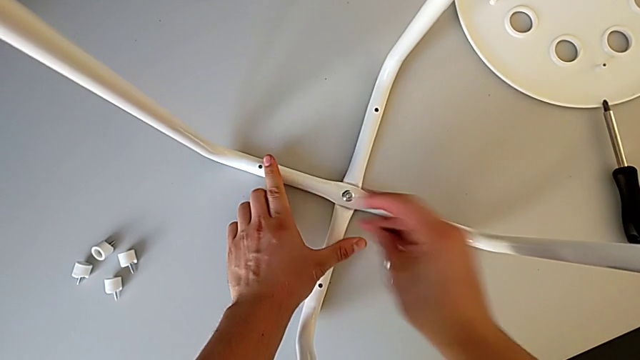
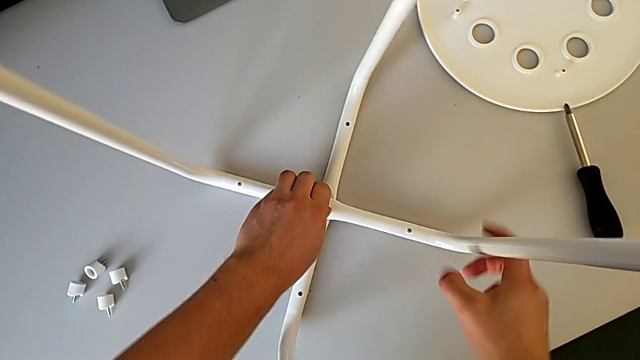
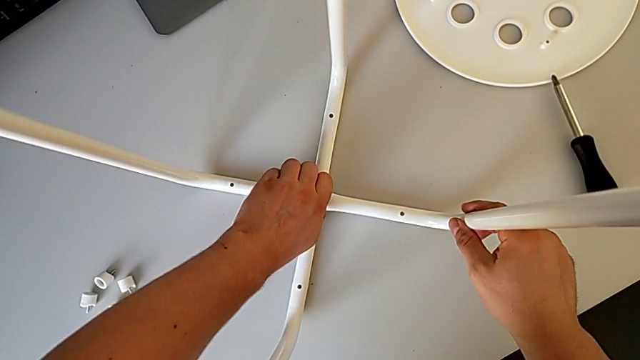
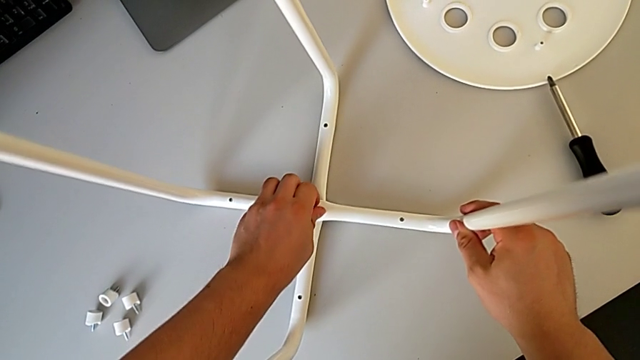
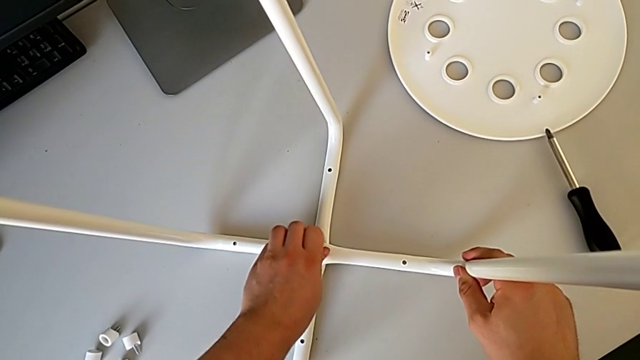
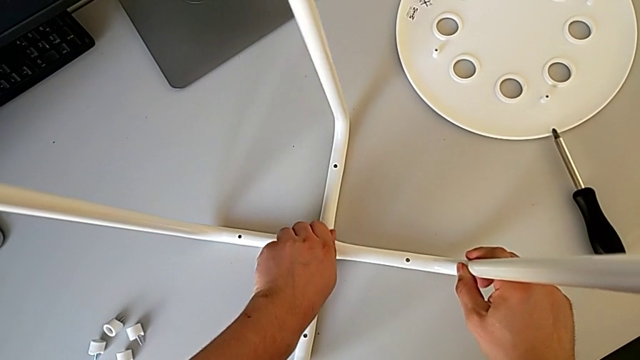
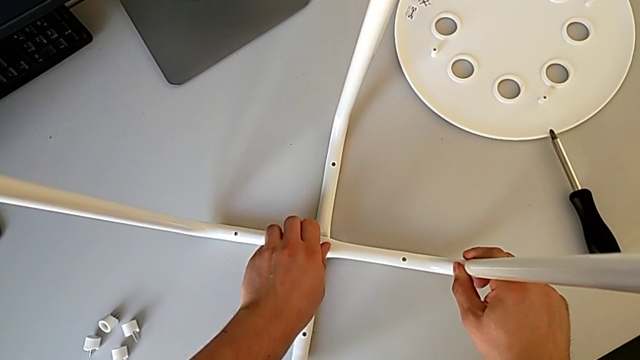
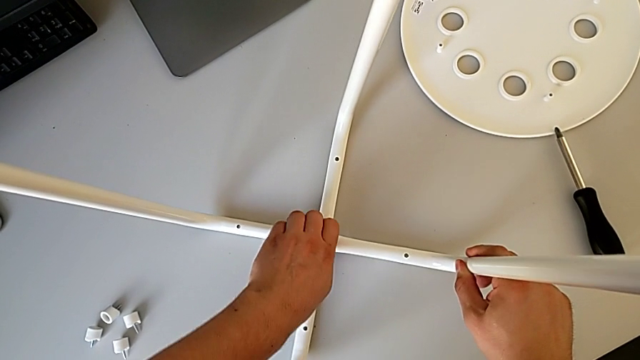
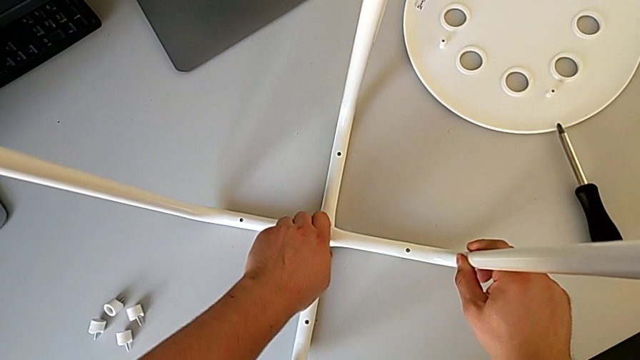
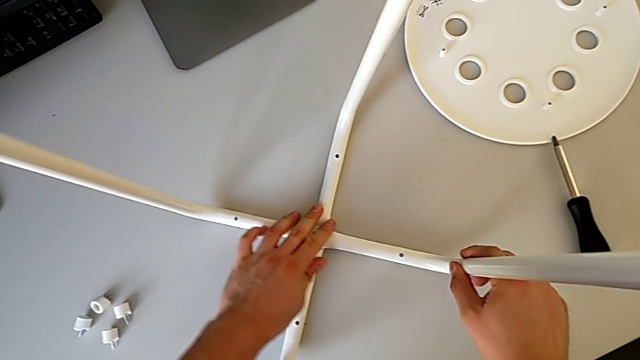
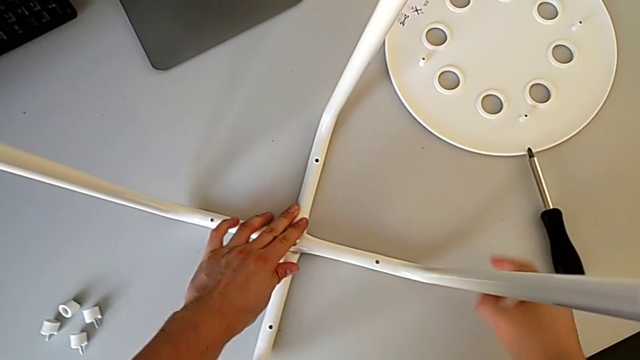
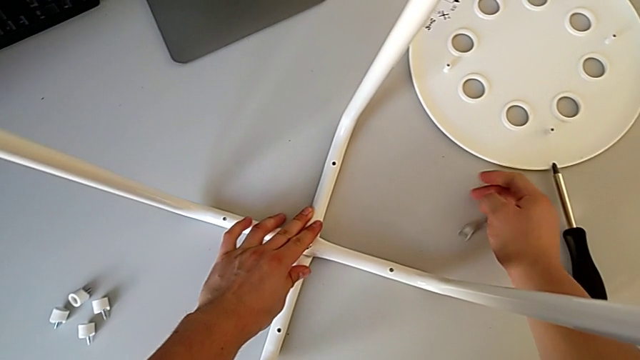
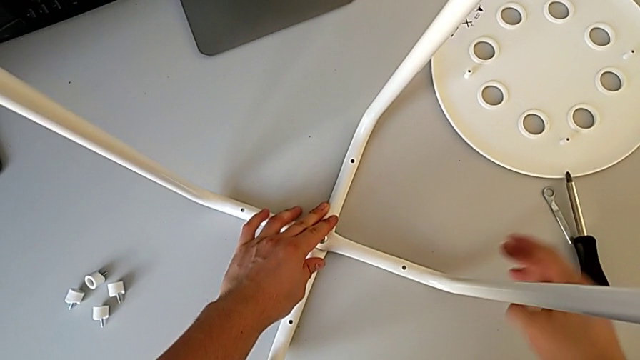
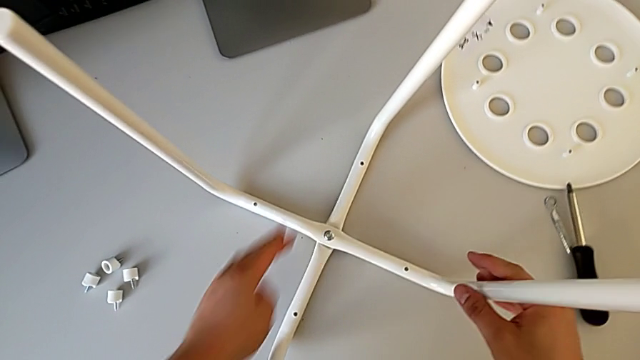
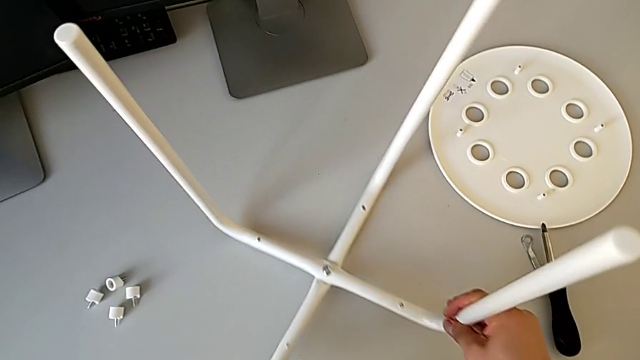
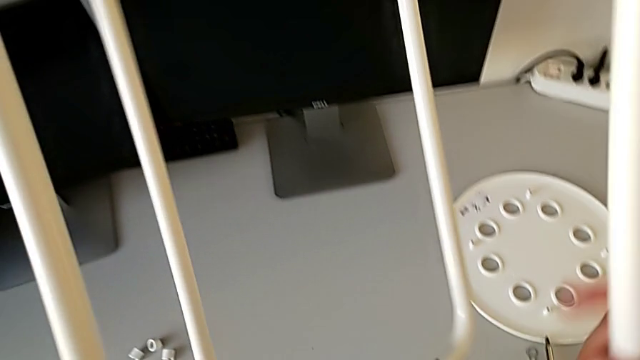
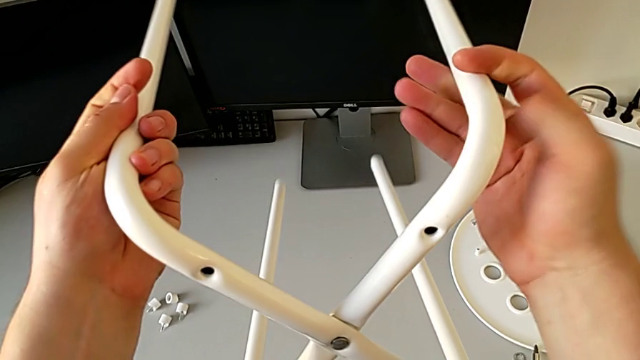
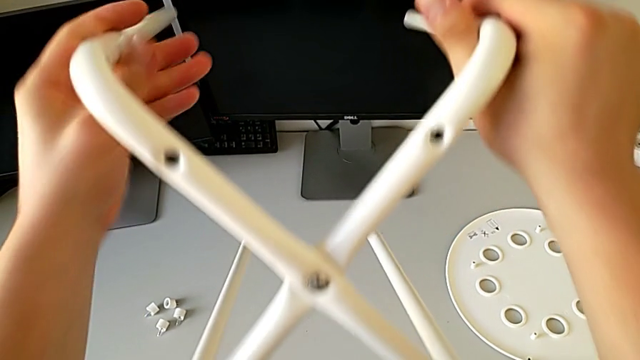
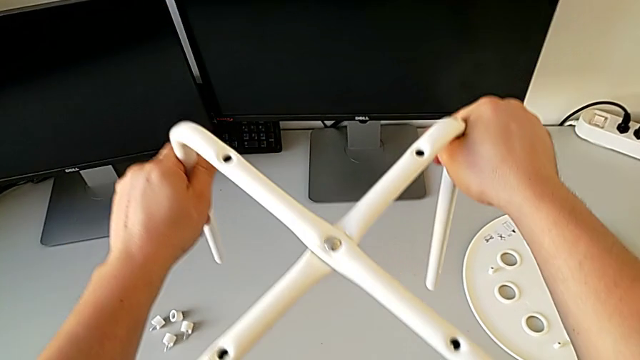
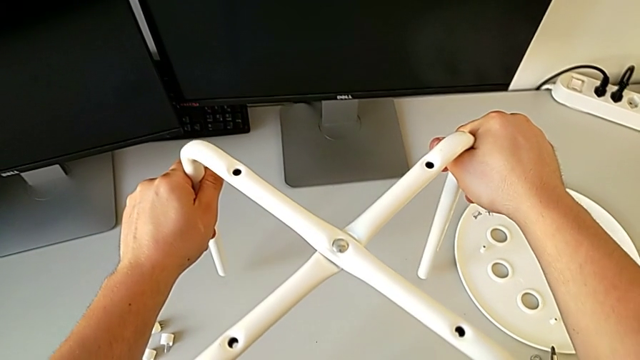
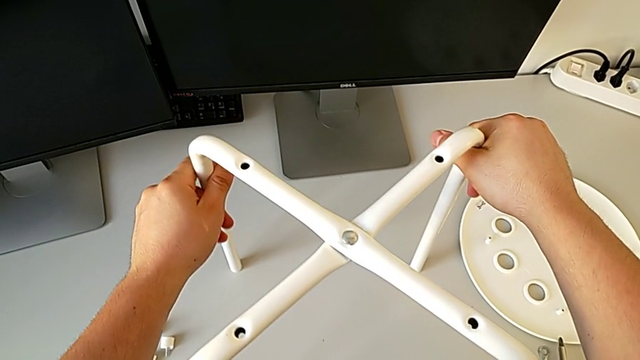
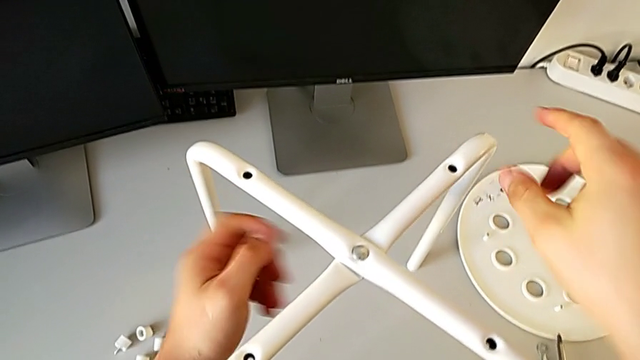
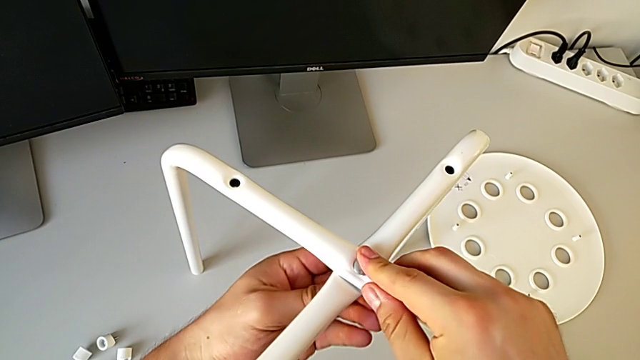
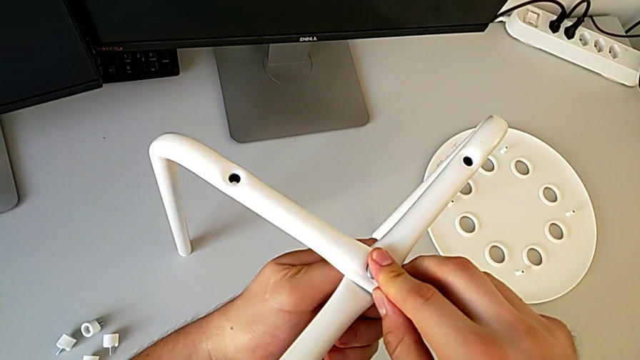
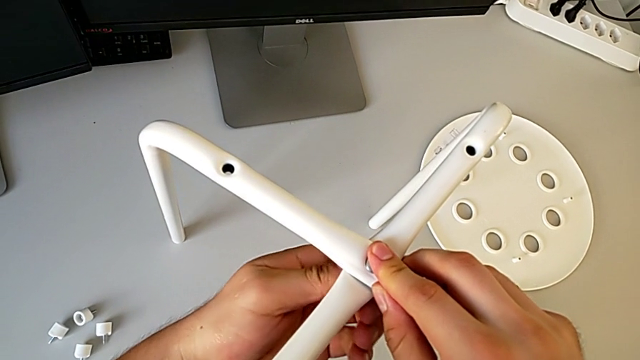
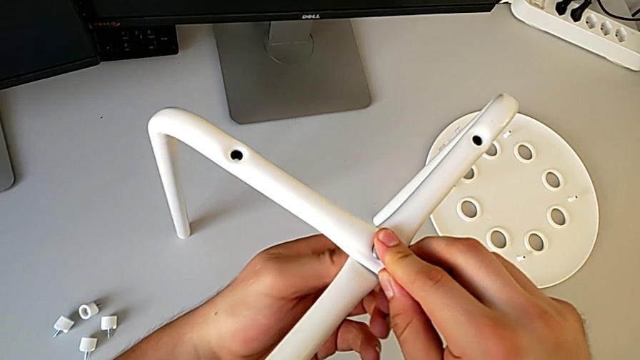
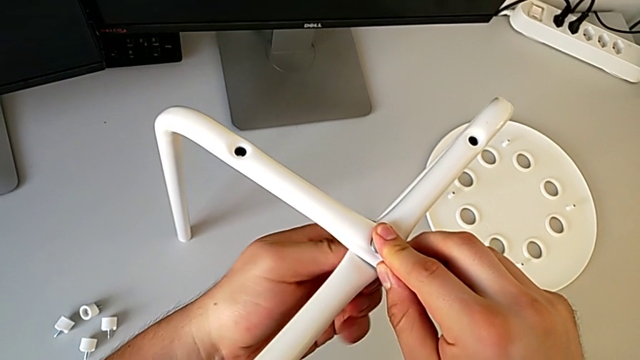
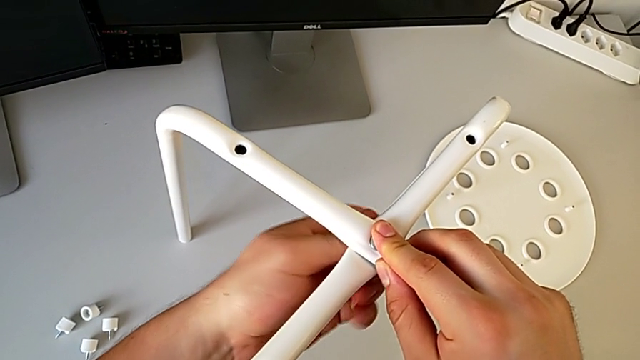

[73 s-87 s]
The camera wearer is disassembling the legs. They unscrew the middle hex nut, drop the hexagonal wrench, rotate the leg and unscrew the middle hex nut.

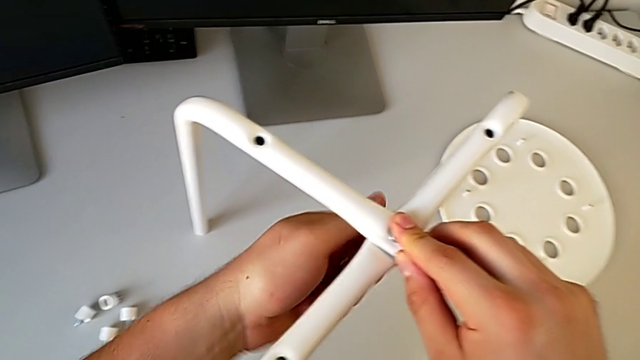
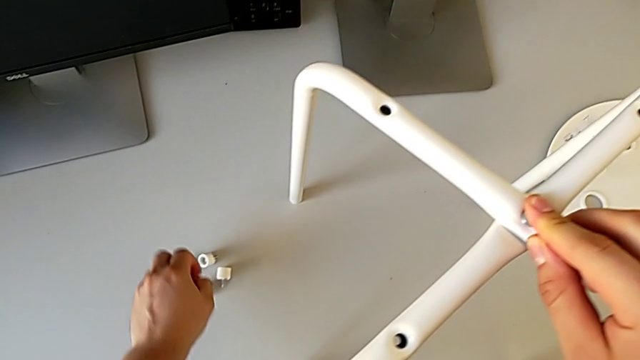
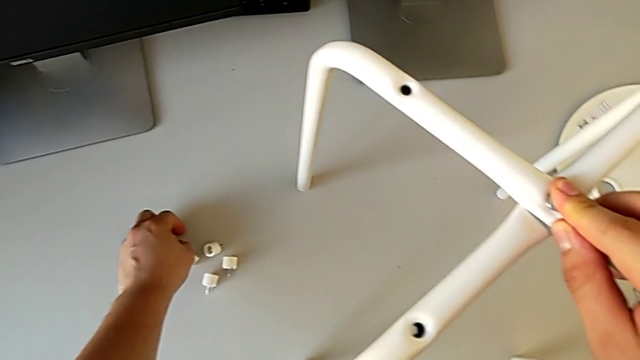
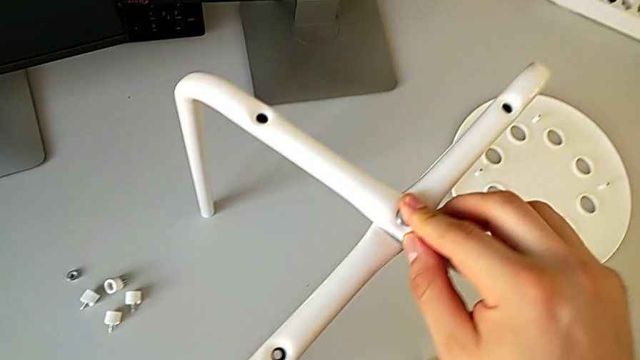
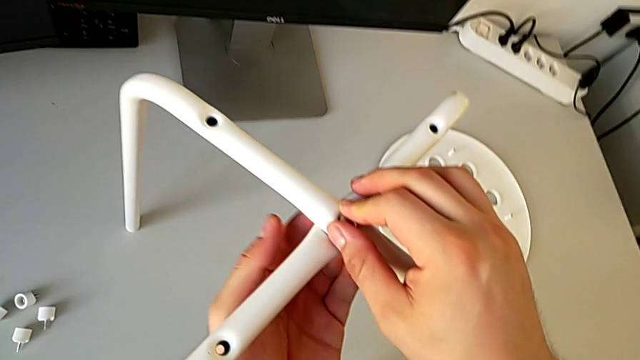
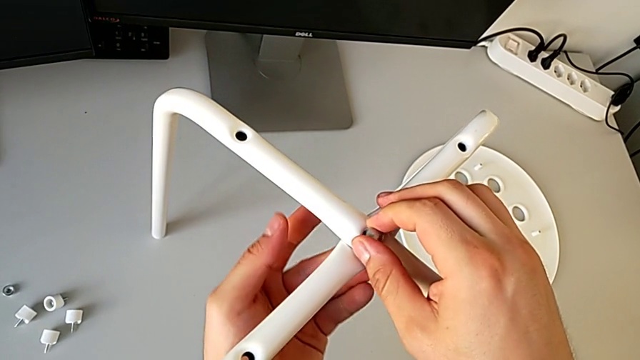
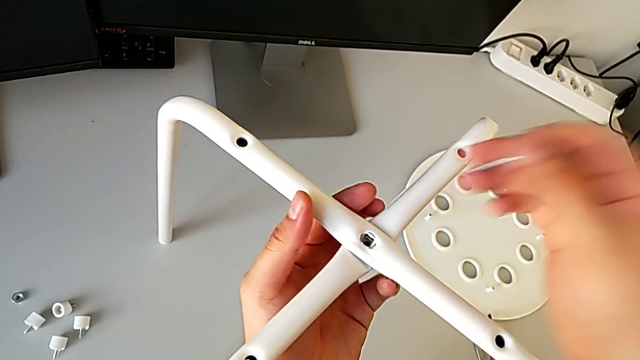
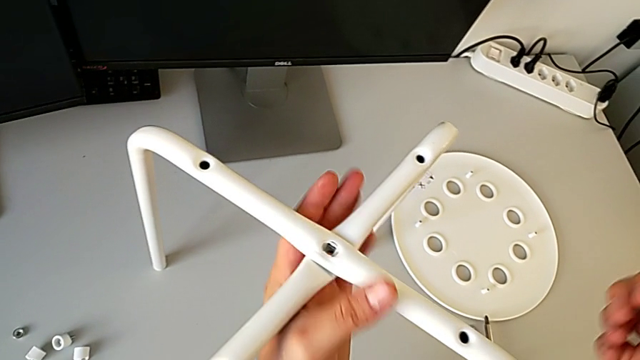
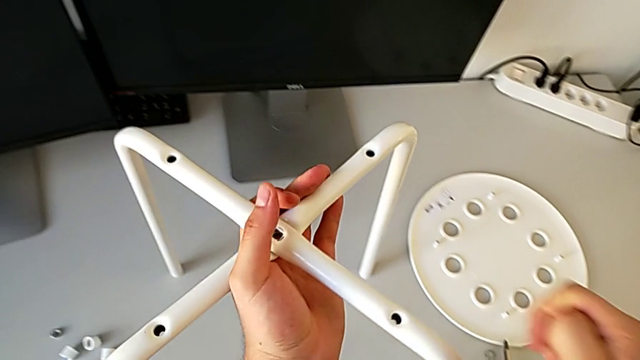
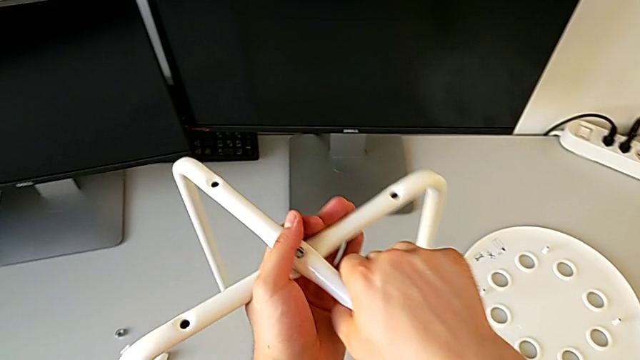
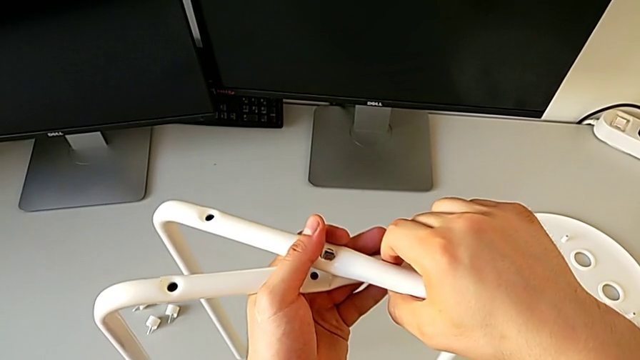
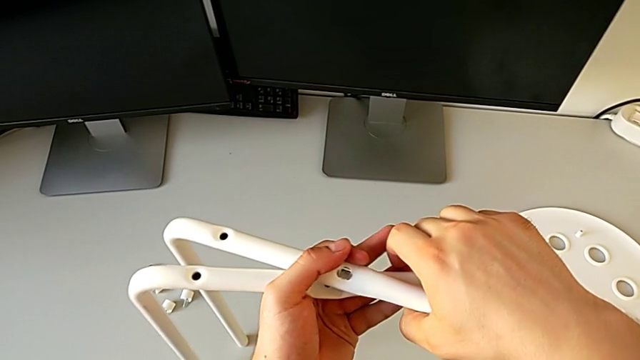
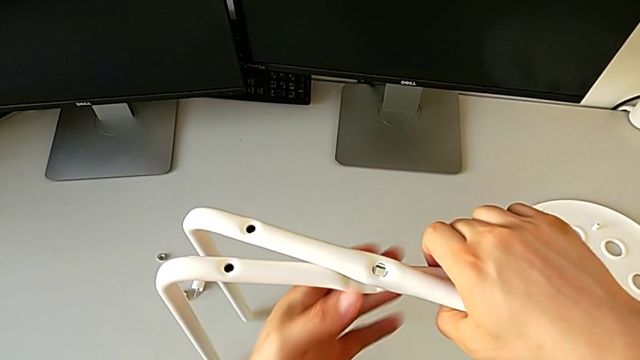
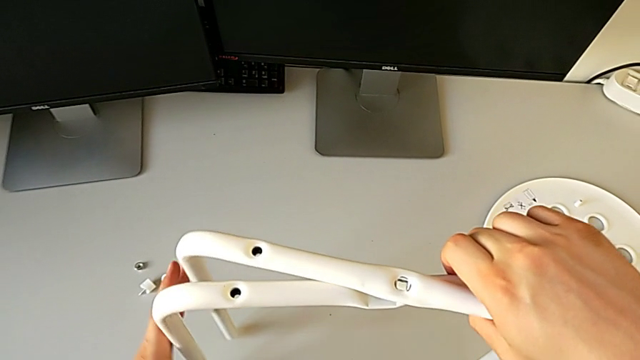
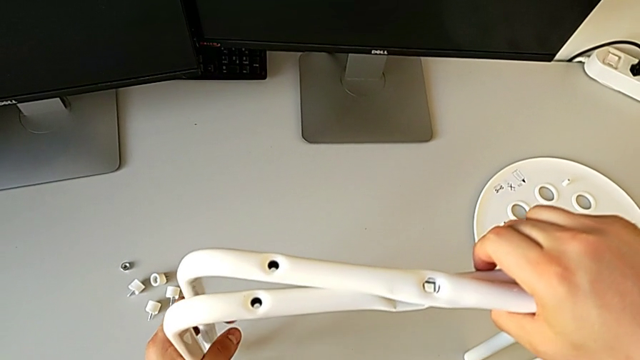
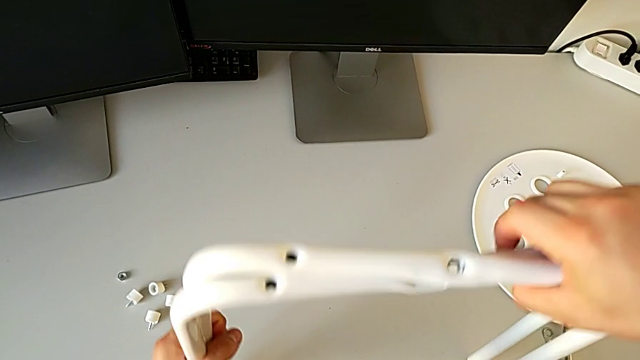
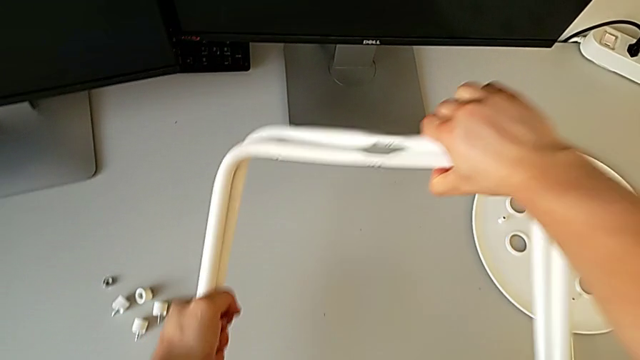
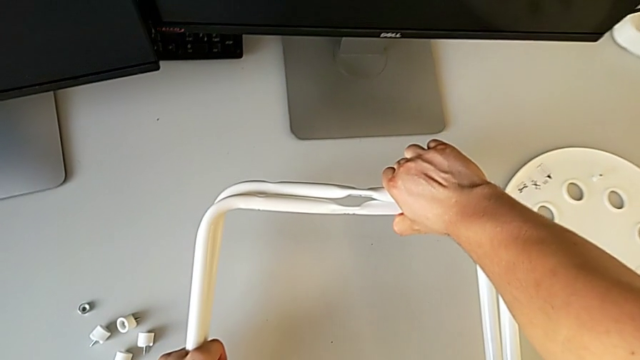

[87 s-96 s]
The camera wearer is disassembling the legs. They place the hex nut, place the little hex nut, disassemble the bolt and disassemble the leg.
